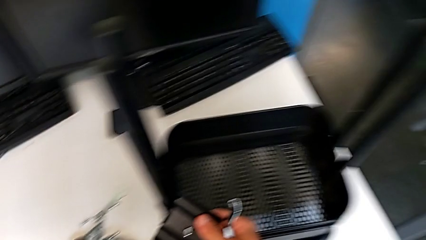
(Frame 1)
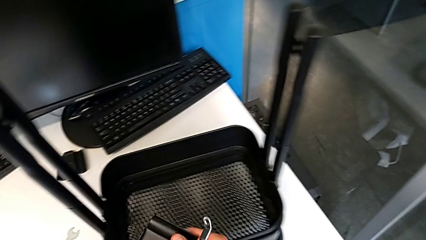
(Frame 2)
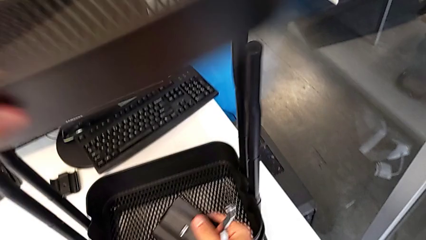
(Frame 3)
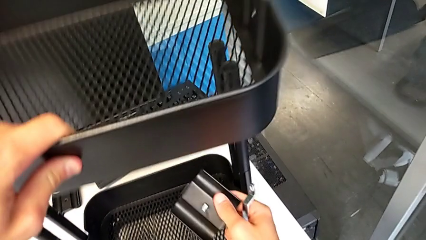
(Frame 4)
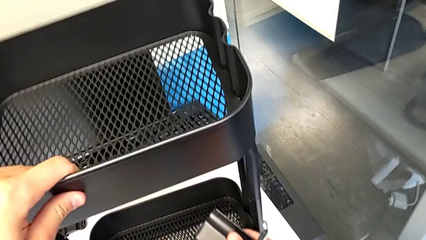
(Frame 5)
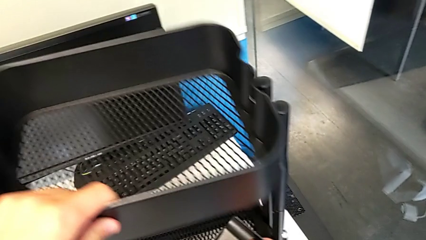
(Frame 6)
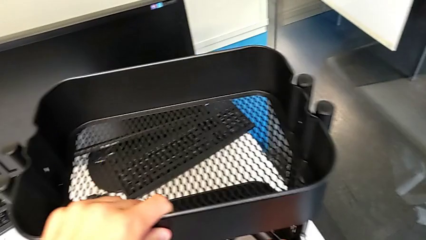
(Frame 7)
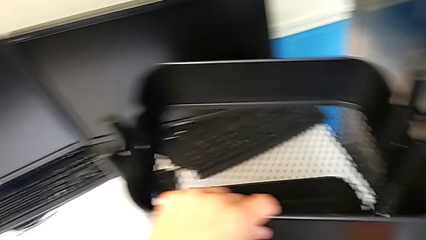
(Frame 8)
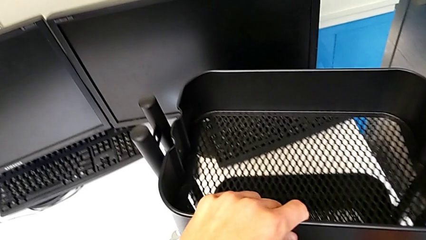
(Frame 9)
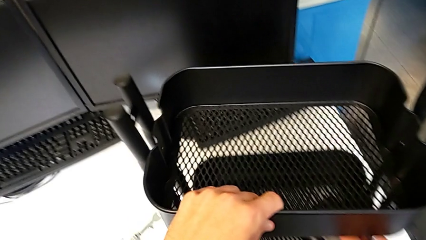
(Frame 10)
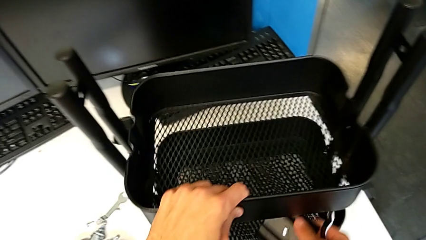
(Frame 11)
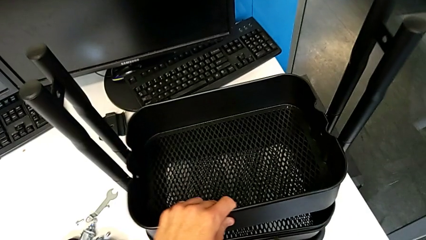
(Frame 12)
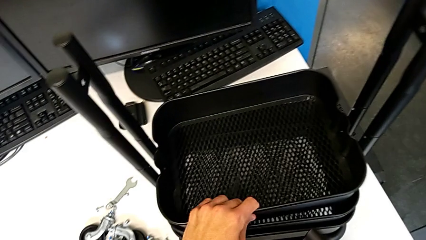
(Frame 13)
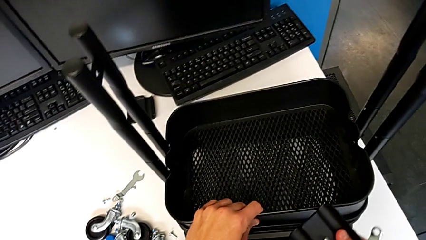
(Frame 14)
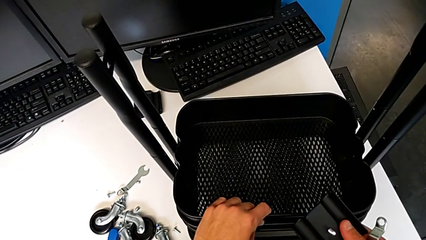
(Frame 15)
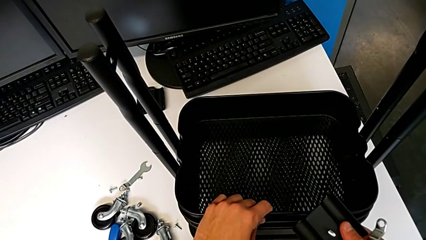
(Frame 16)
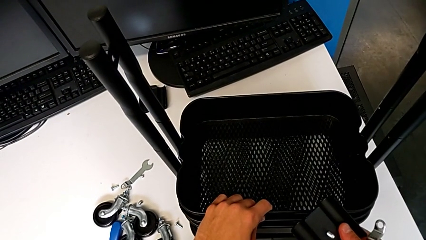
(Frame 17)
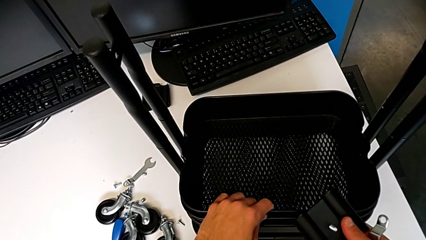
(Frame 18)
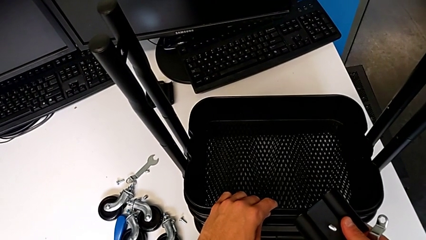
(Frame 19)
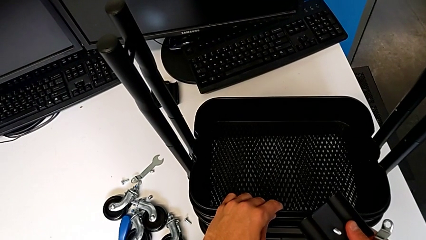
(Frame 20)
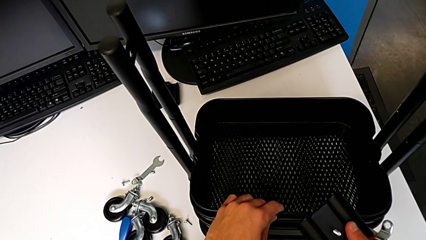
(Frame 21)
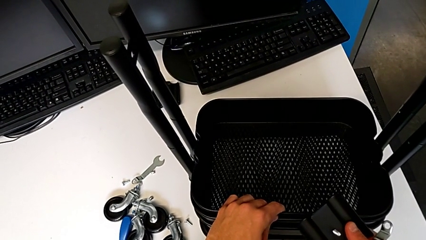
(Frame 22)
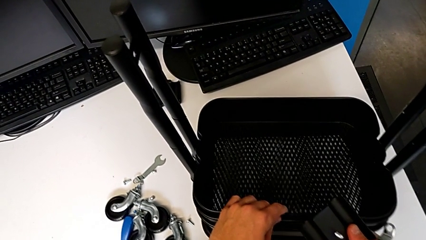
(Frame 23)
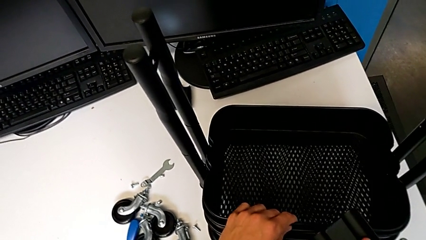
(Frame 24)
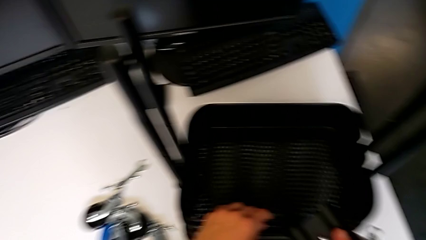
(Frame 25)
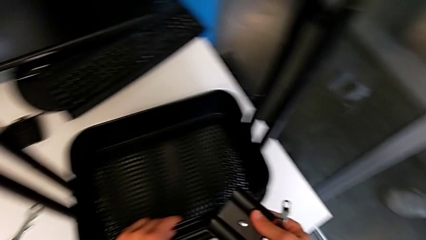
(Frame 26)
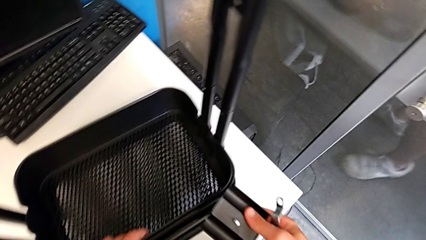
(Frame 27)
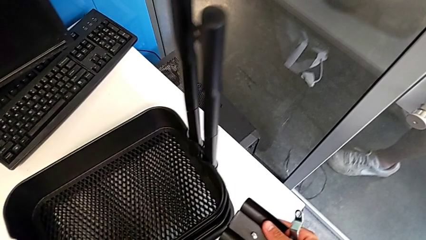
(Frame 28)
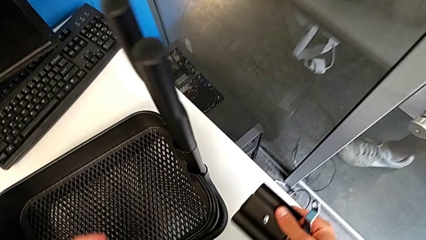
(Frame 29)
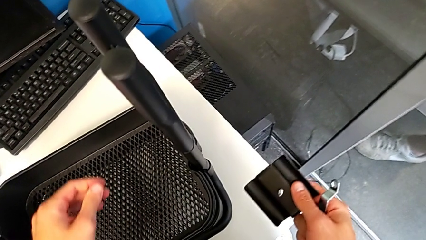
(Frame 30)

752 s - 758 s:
The camera wearer is mounting the second and third trays. They assemble the grid tray.

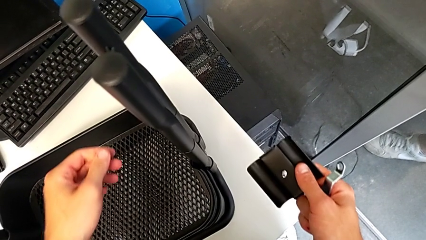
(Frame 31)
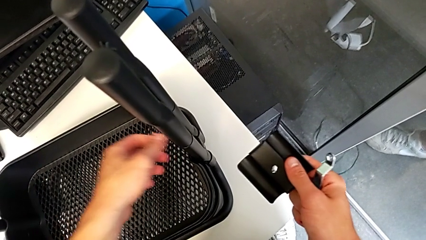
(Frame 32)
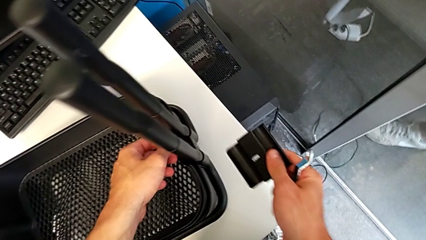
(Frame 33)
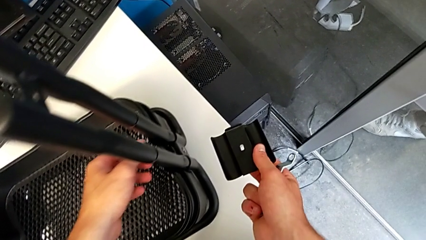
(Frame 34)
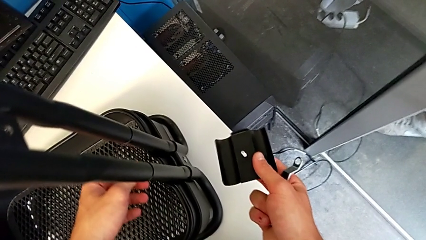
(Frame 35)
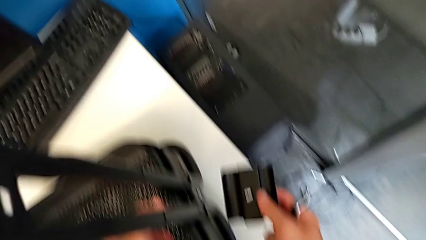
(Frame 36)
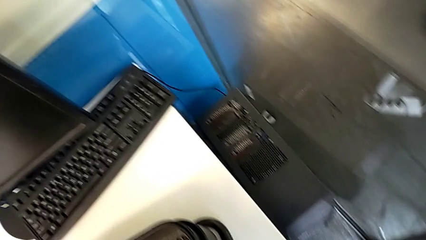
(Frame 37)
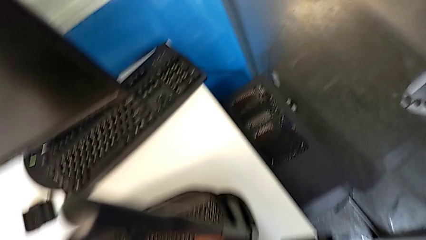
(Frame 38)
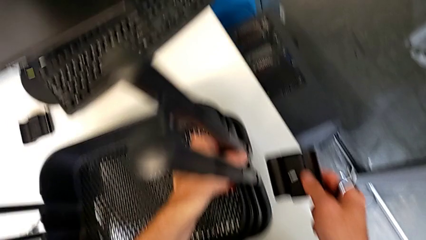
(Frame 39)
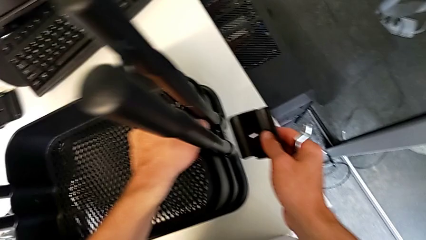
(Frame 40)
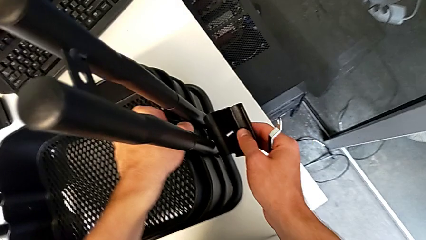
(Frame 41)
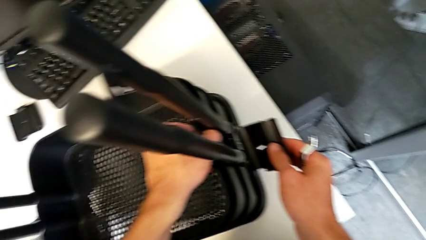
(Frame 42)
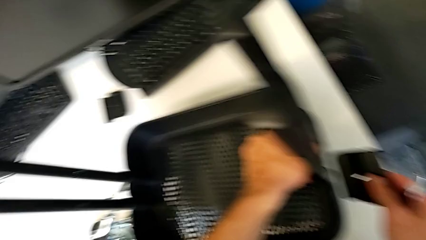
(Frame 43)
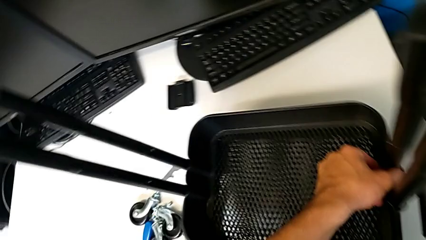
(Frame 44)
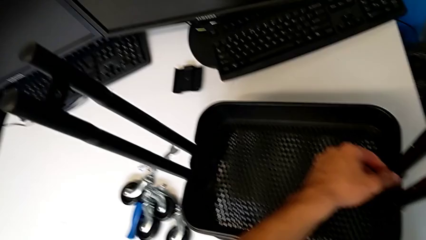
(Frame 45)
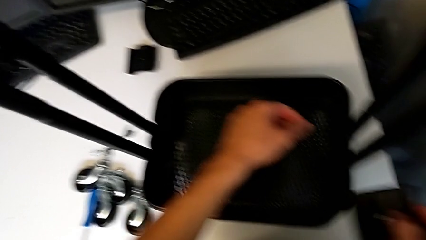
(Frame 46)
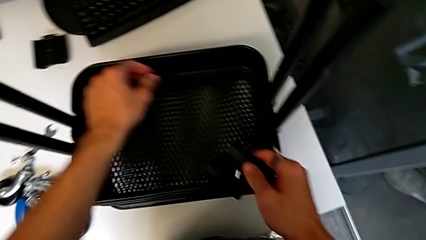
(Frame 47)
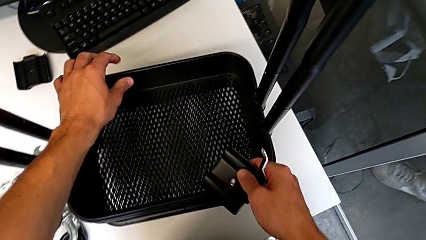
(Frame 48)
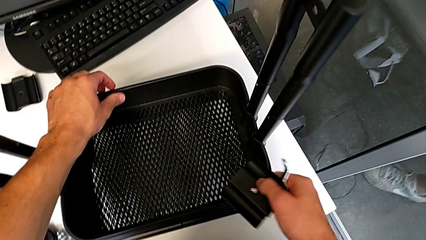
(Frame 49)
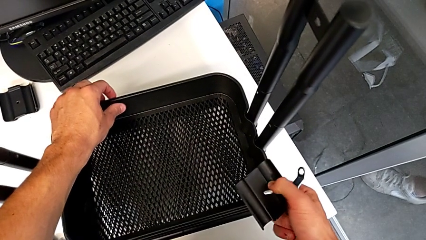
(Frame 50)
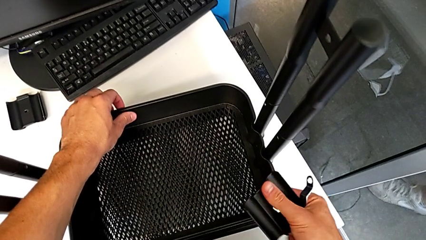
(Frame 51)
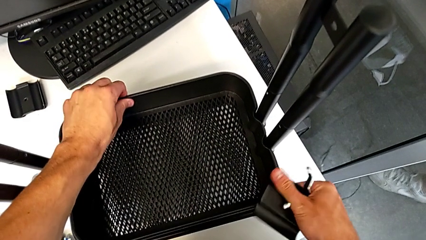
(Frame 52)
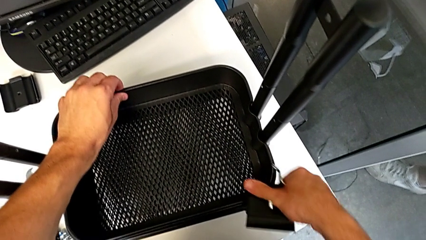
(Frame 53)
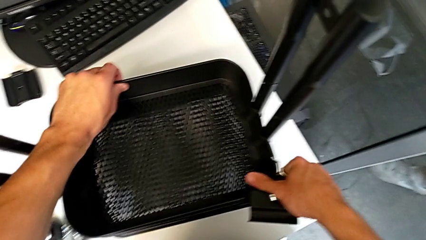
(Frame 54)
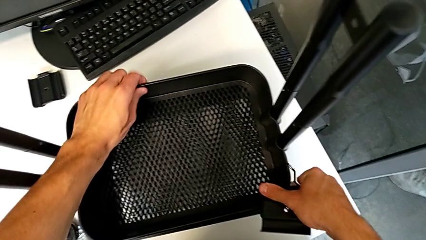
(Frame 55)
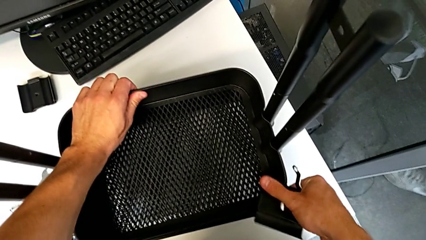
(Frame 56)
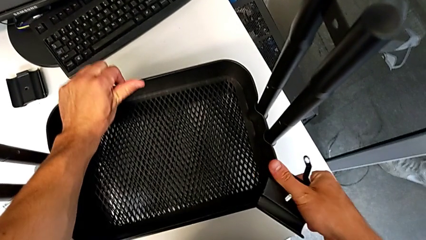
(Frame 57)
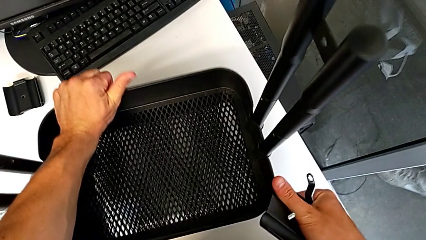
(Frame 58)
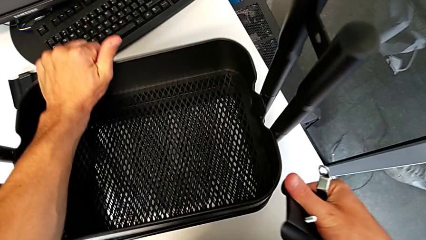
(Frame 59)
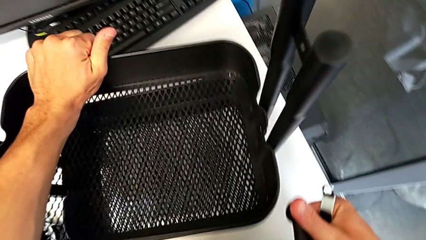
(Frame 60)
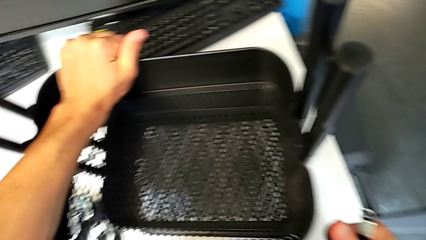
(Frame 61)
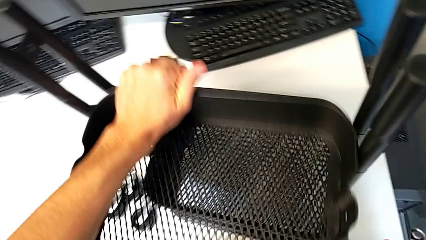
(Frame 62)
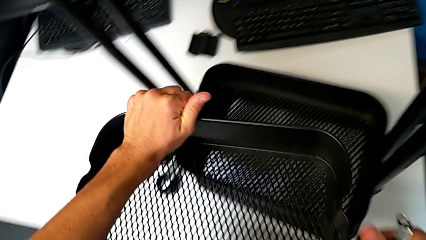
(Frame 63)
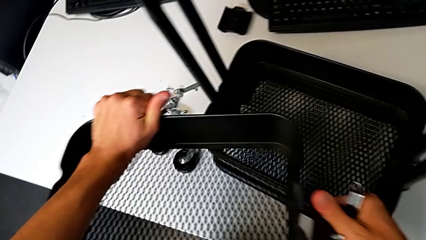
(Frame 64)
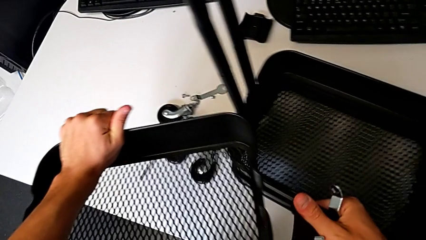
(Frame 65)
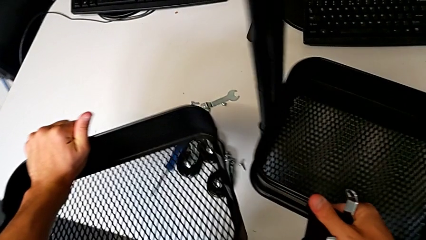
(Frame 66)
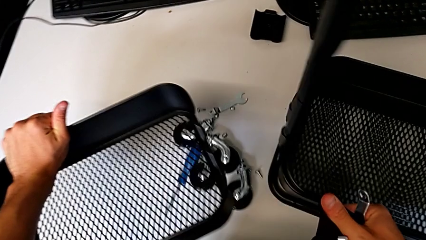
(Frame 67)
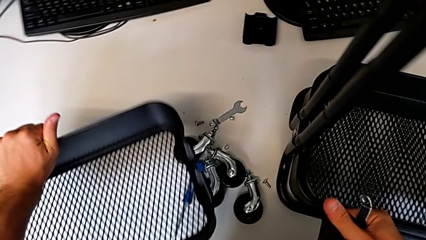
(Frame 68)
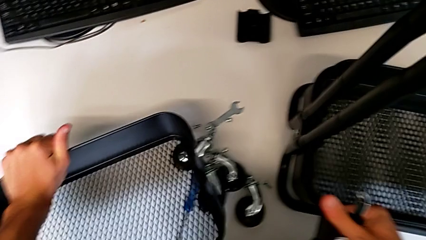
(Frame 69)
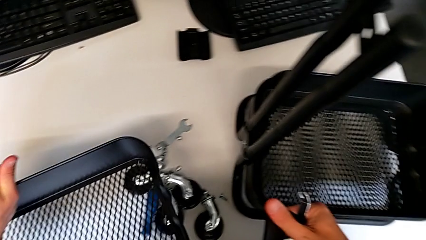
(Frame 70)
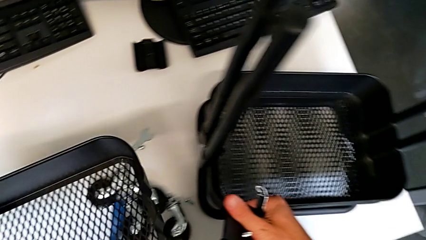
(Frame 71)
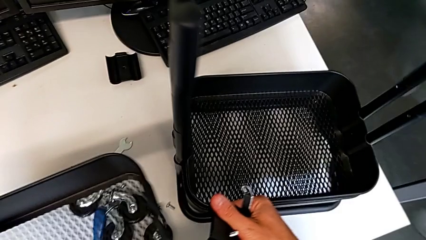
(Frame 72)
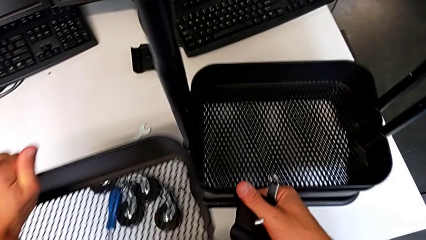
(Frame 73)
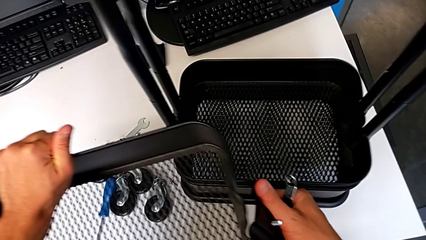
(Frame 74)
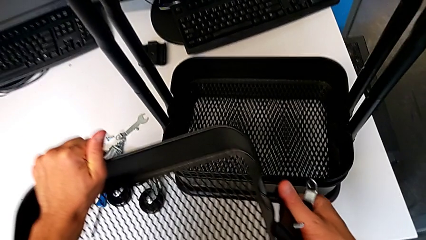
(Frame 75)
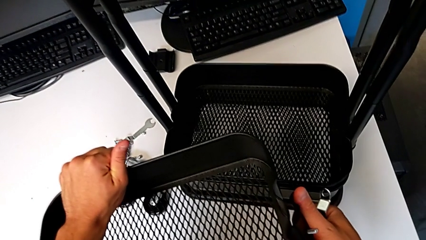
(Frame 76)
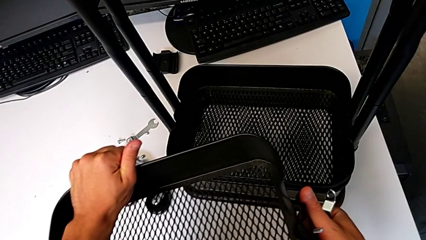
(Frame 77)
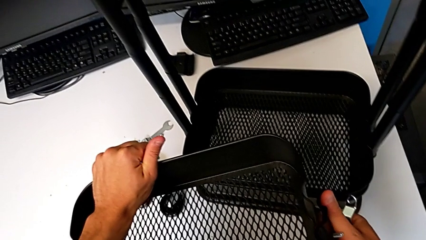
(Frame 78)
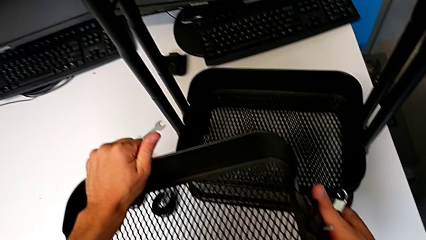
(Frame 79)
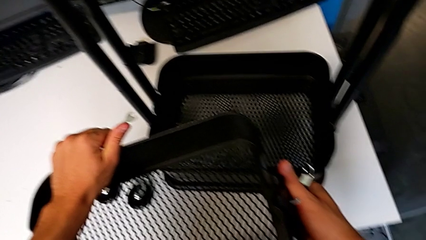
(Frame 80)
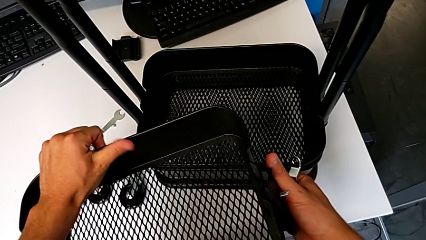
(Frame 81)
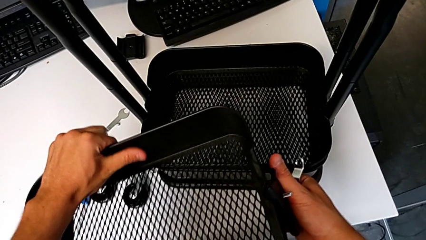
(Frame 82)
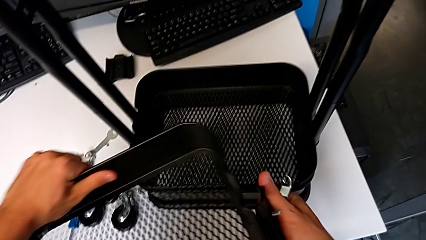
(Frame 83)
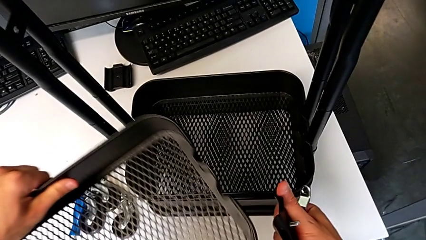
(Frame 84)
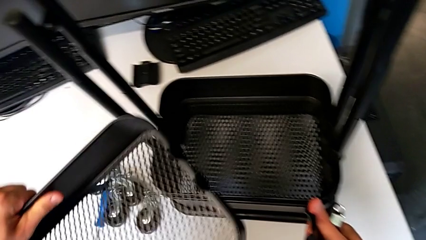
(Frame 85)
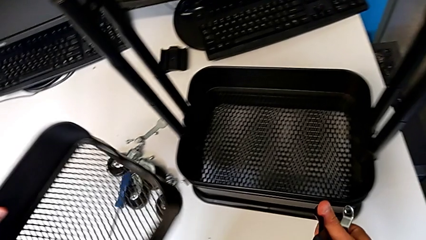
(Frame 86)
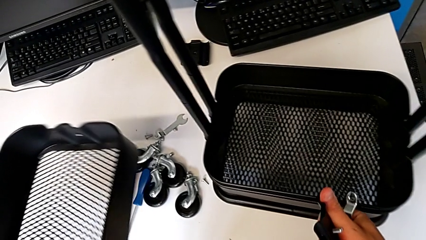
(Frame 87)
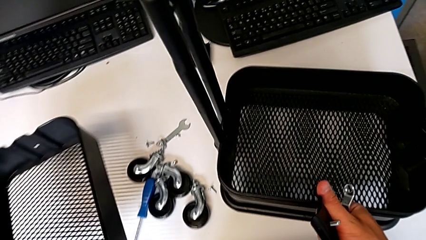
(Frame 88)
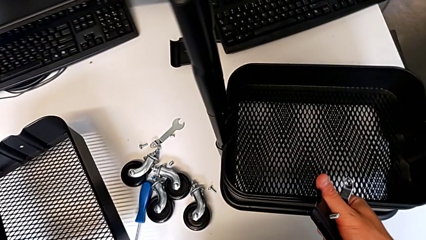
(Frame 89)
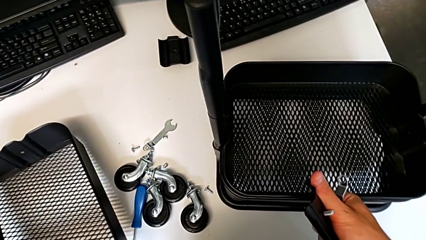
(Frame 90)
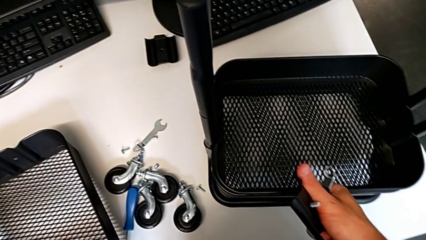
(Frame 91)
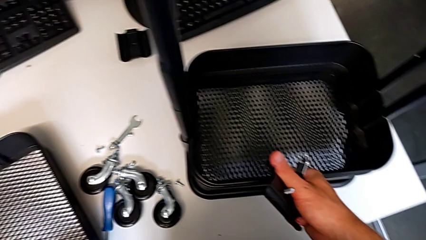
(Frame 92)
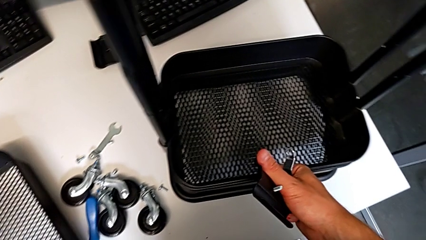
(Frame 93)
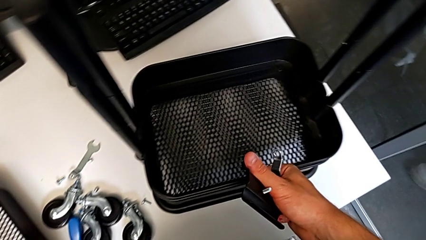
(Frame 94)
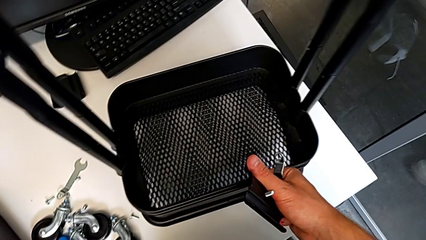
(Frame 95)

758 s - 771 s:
The camera wearer is screwing the top tray of the furniture. They align the grid tray, wrongly disassemble the top grid tray, hold the grid tray and place it.
